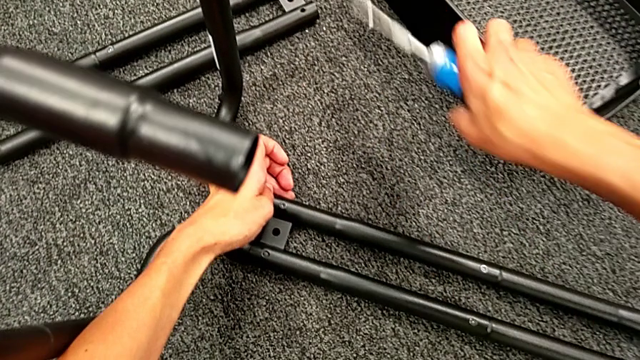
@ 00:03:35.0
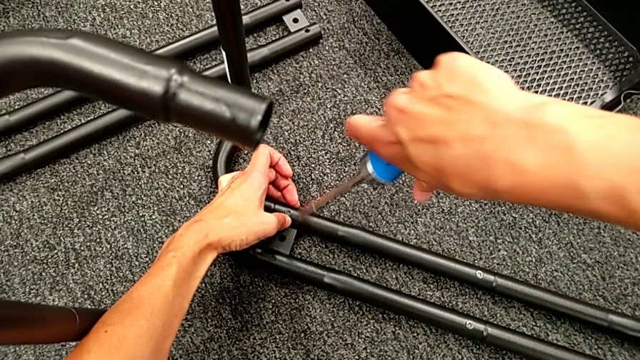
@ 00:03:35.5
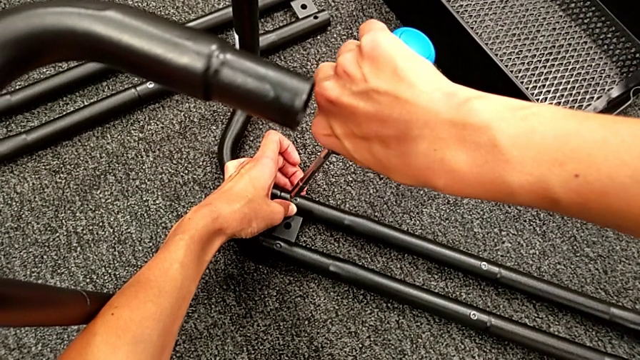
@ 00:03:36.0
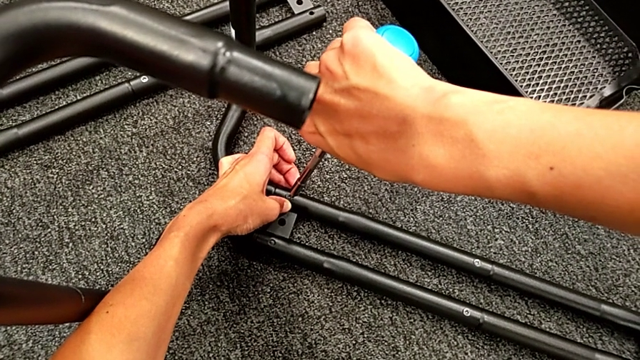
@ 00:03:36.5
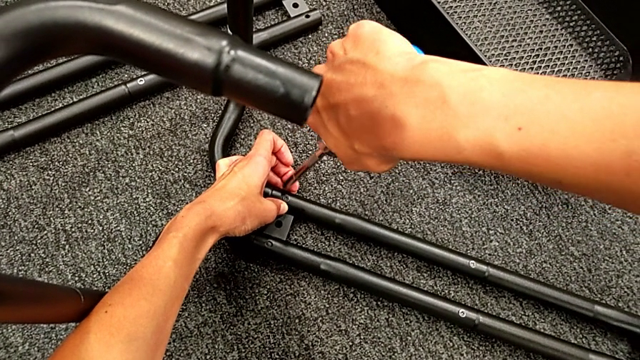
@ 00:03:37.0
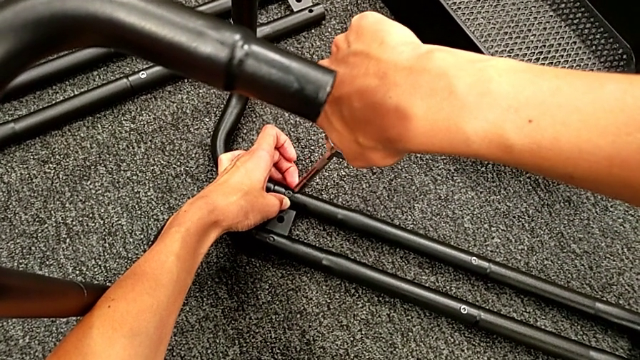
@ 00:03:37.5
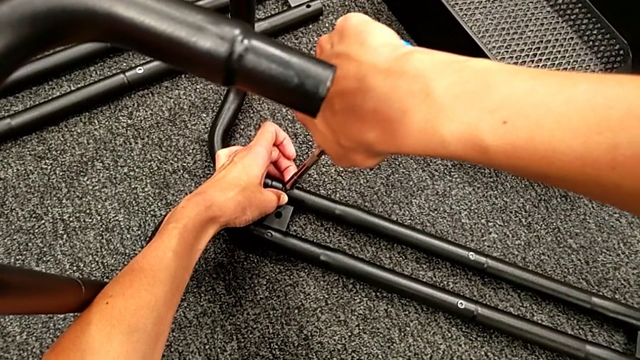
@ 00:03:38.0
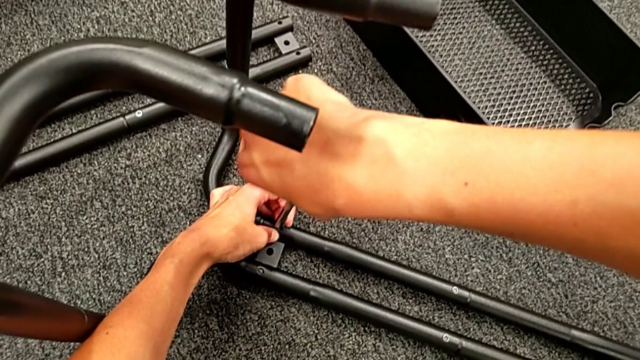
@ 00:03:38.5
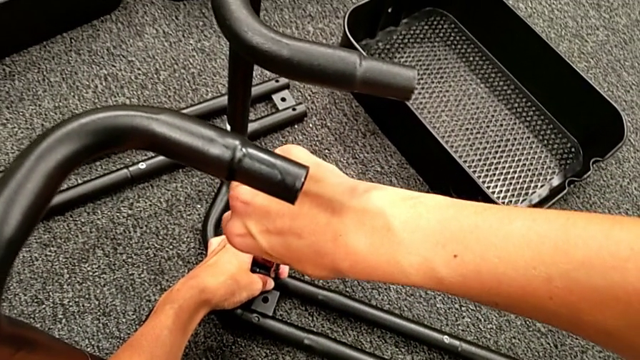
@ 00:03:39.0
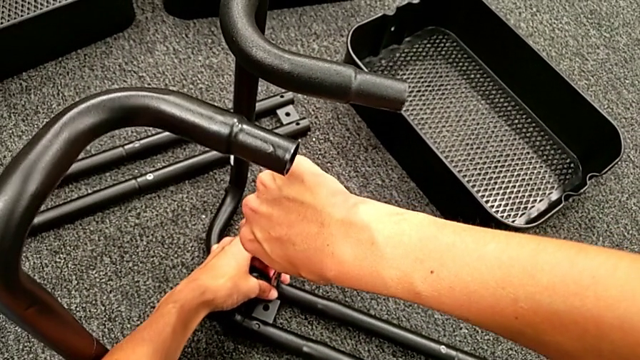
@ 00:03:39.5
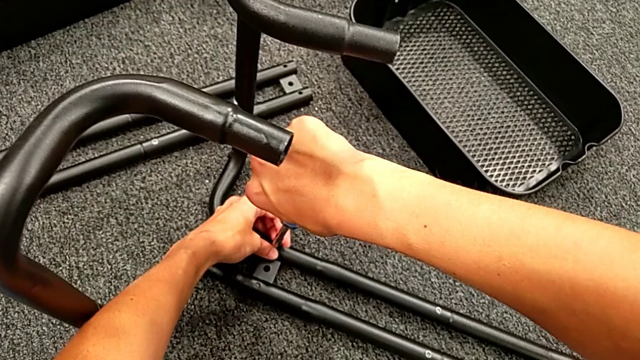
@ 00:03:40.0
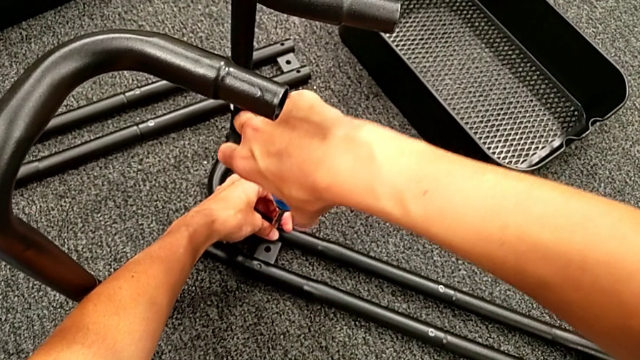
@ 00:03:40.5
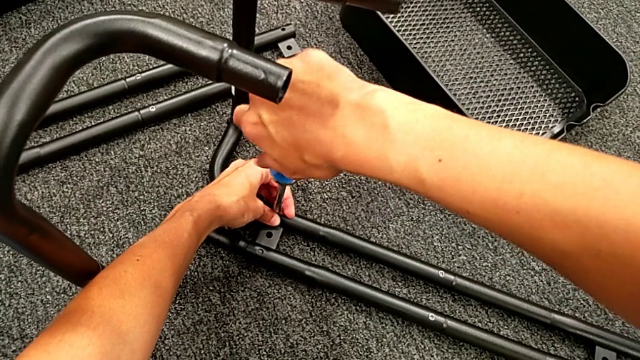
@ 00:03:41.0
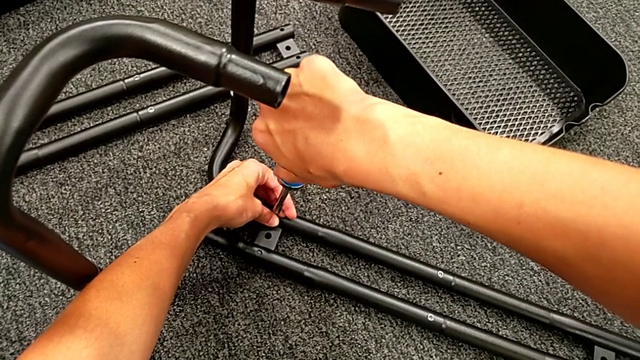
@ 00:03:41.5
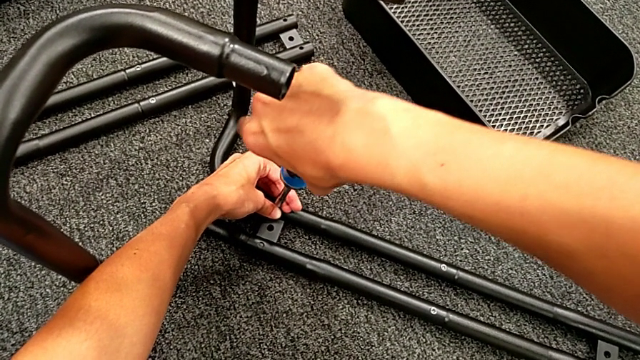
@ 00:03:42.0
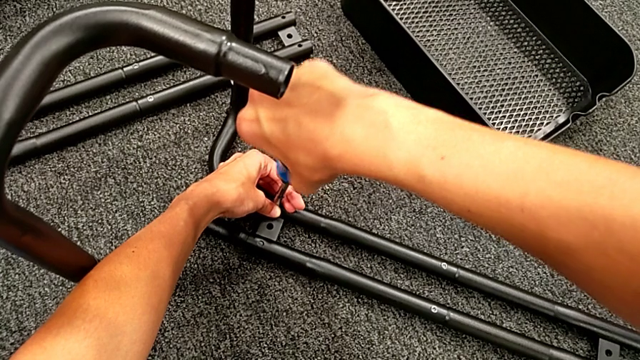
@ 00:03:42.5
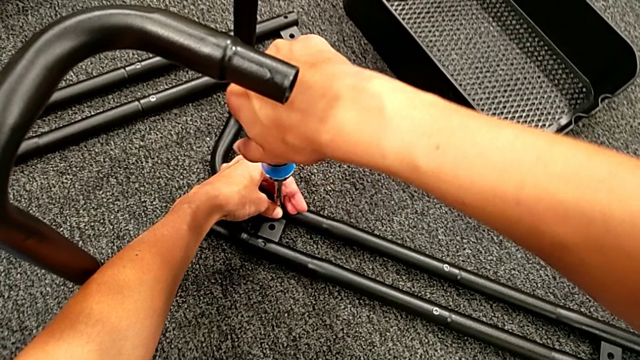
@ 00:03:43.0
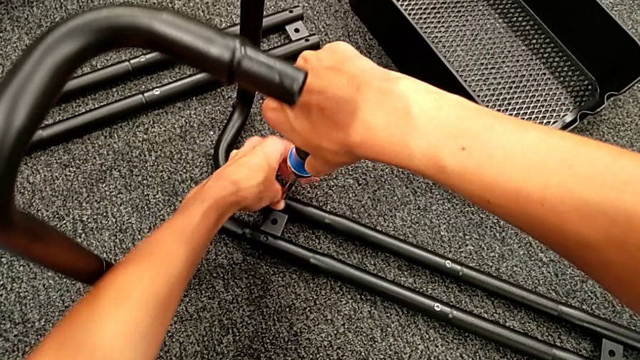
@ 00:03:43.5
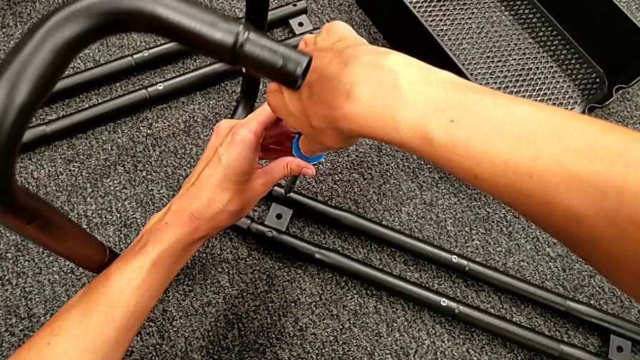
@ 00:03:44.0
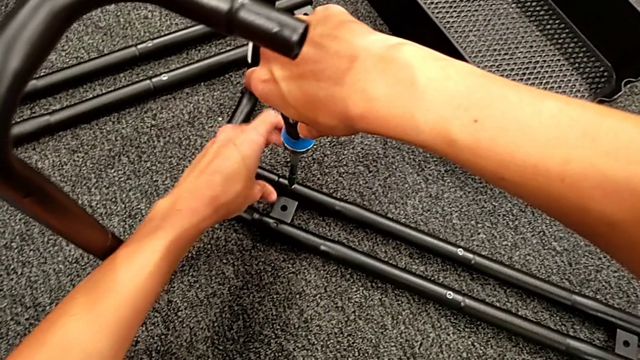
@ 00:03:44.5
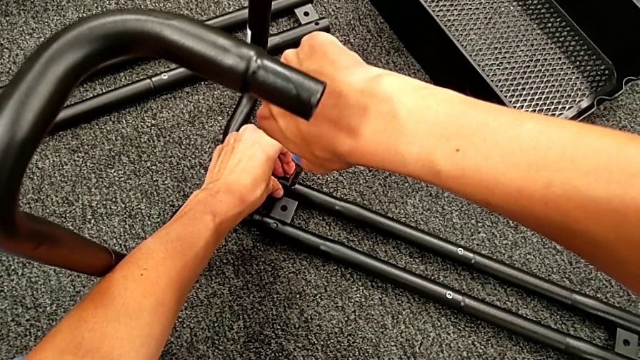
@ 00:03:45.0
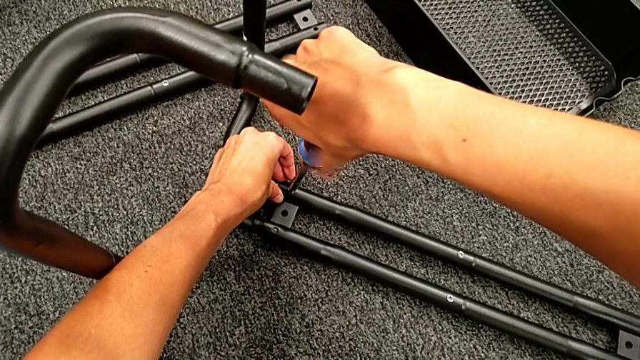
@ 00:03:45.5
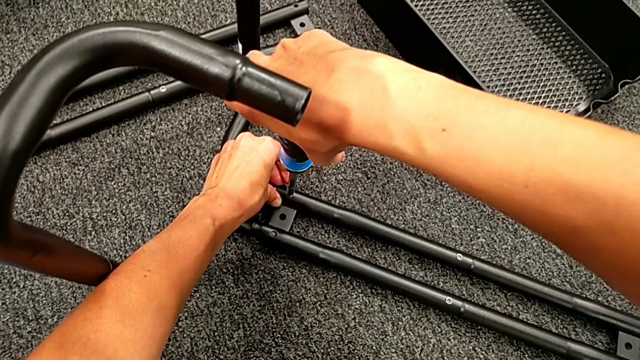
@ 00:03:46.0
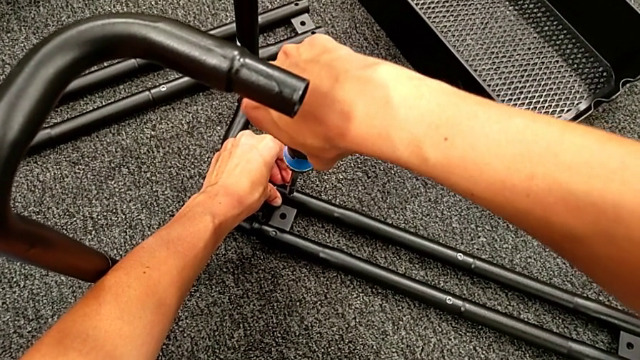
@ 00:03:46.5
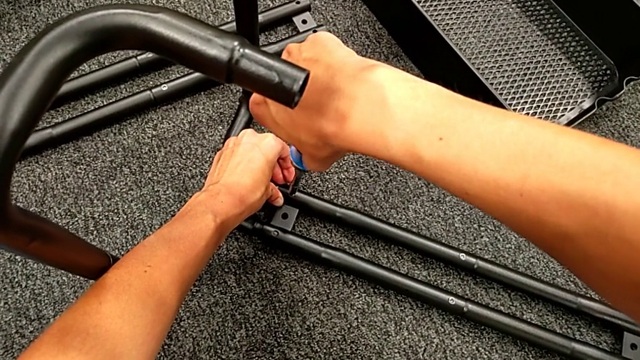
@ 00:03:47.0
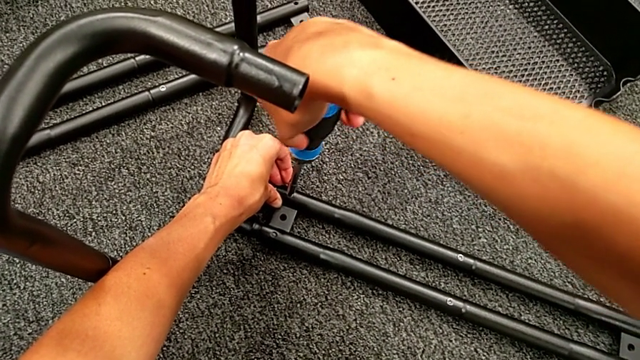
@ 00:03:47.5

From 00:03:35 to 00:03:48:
The camera wearer is assembling the first sidebar with the base frame. They place the blue screw and screw the first screw.

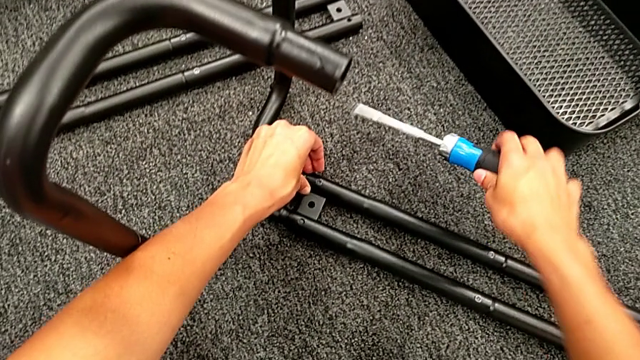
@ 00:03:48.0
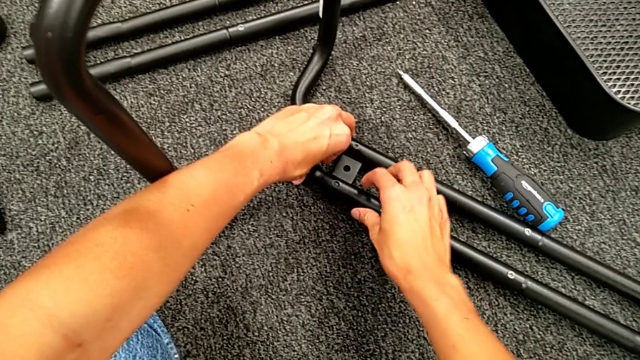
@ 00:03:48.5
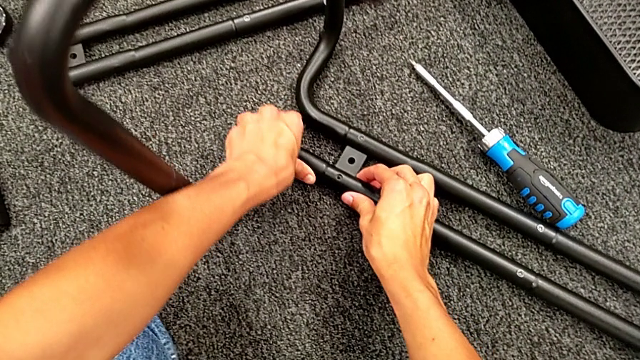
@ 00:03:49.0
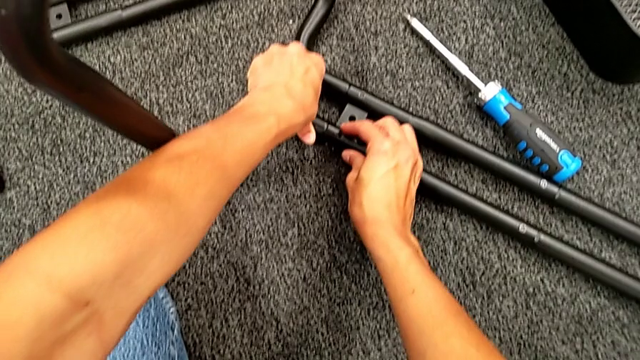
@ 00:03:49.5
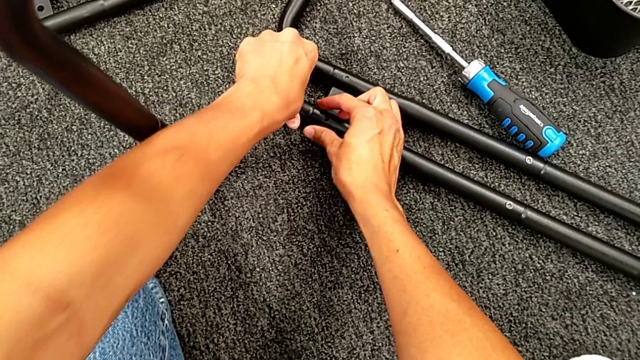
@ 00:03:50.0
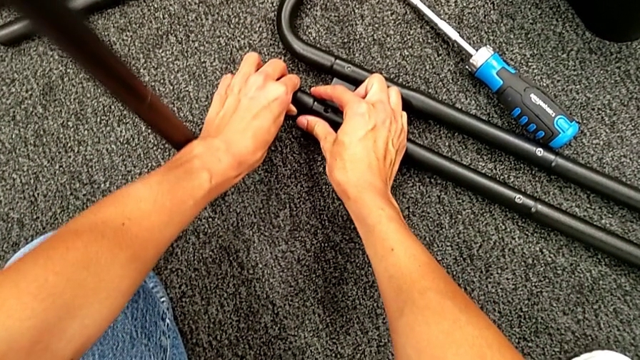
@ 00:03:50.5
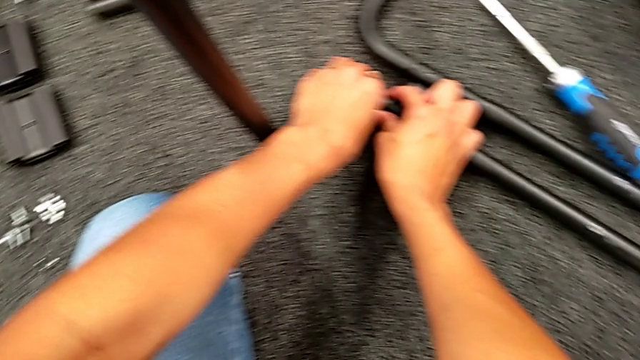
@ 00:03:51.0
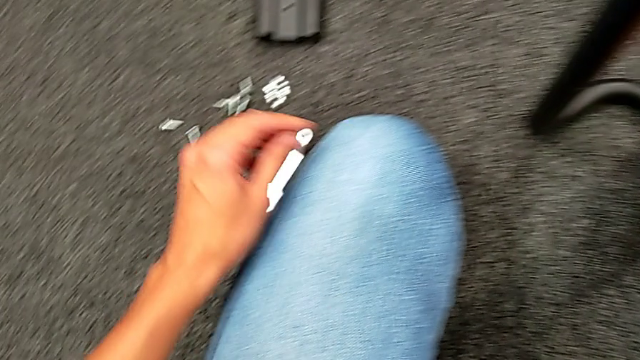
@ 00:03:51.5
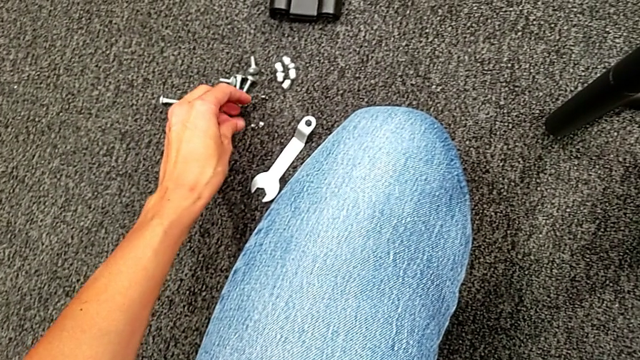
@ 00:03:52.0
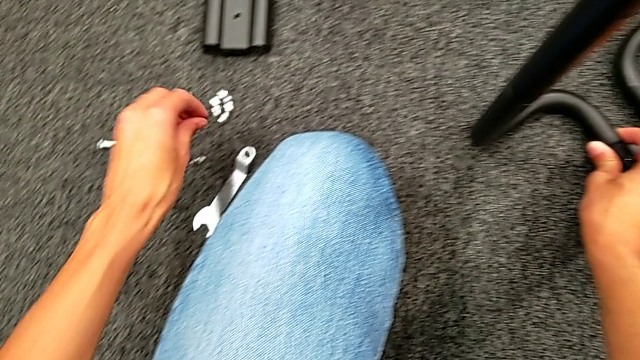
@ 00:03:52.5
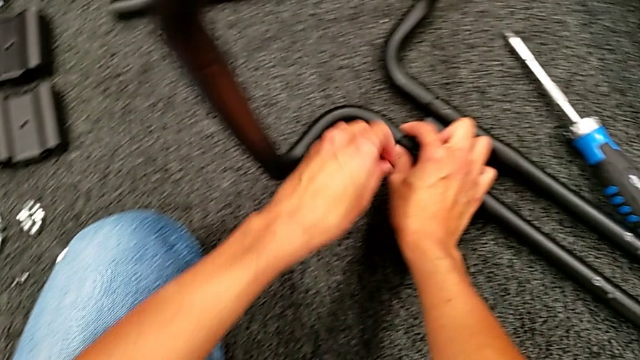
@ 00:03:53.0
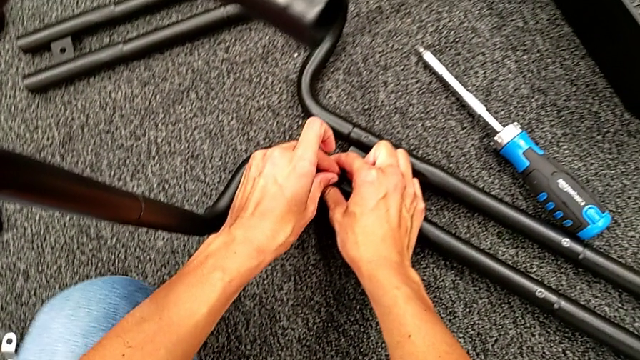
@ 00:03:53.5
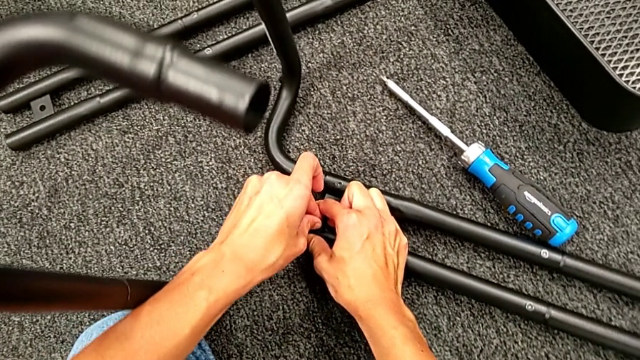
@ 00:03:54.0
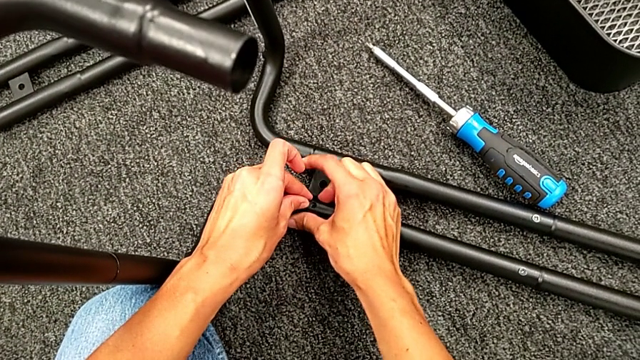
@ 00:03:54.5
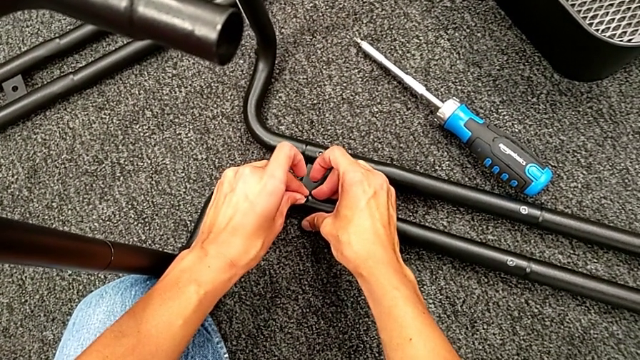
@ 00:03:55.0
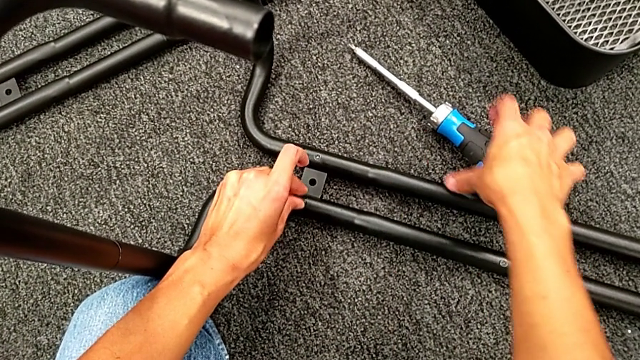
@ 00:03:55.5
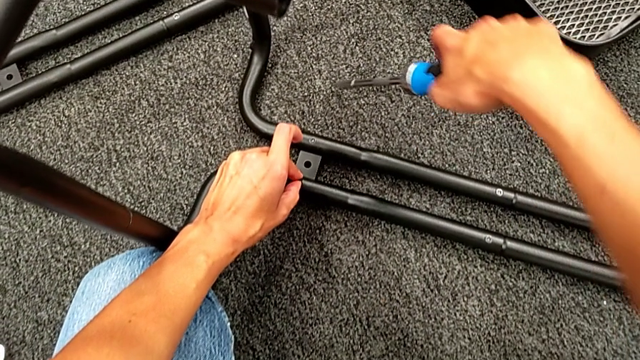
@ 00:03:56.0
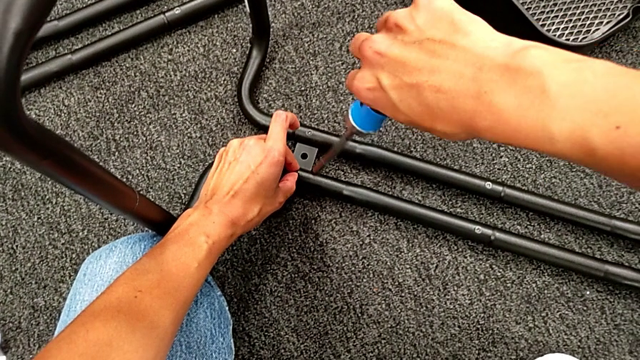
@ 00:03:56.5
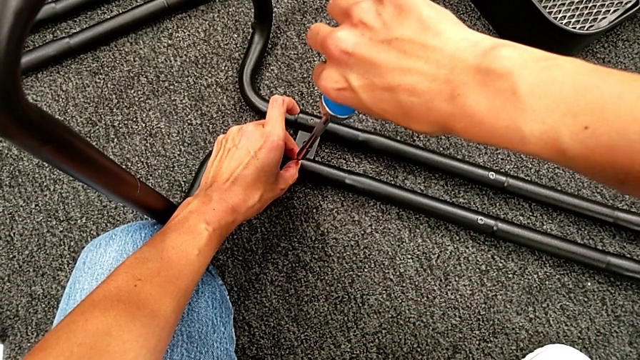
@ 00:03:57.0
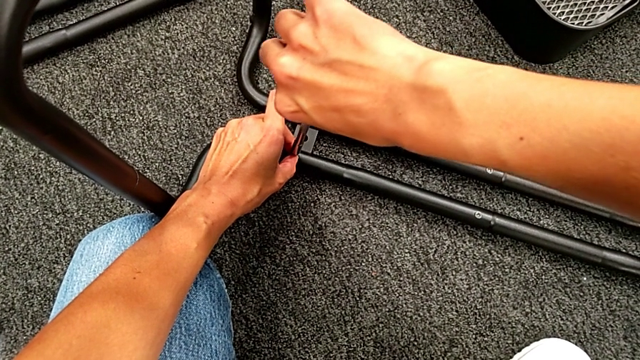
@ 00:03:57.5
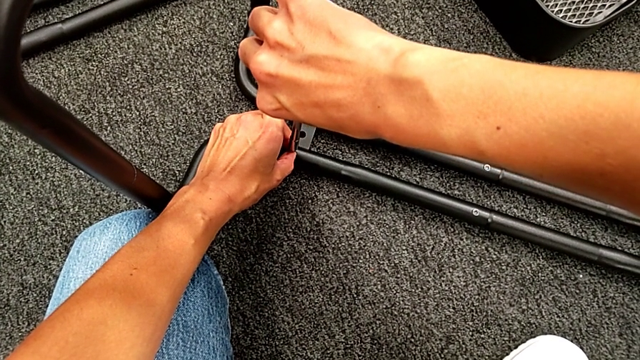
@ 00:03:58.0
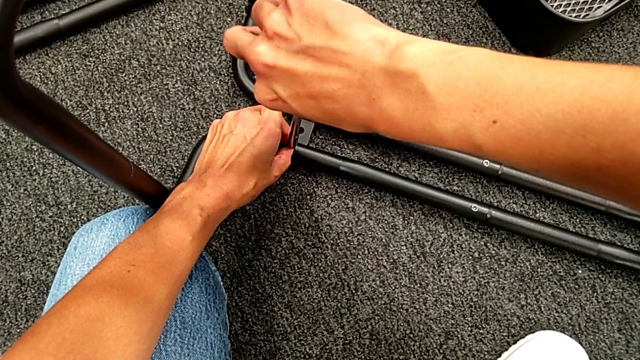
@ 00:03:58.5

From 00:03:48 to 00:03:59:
The camera wearer is assembling the first sidebar with the base frame. They align the second frame, grab the second screw, place it and place the blue screwdriver.
